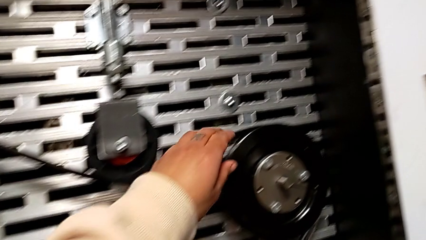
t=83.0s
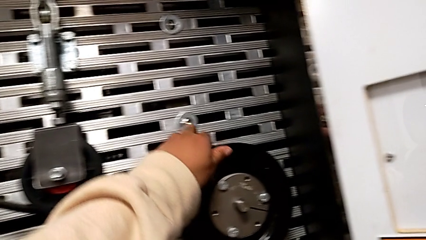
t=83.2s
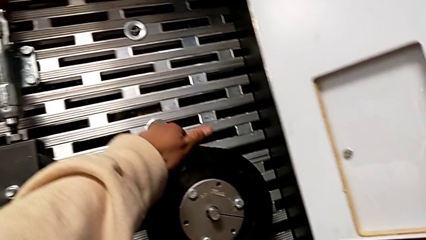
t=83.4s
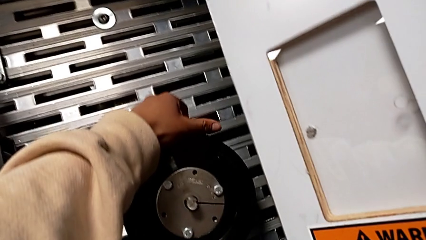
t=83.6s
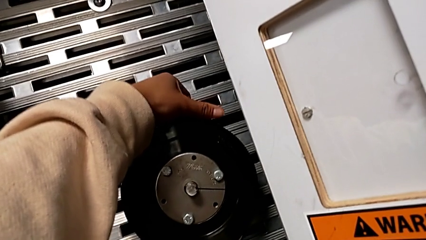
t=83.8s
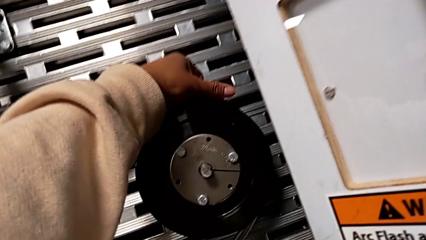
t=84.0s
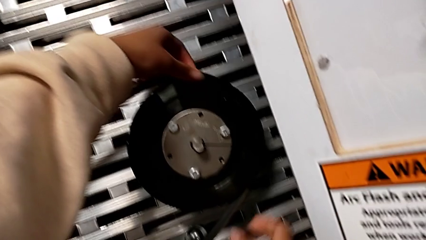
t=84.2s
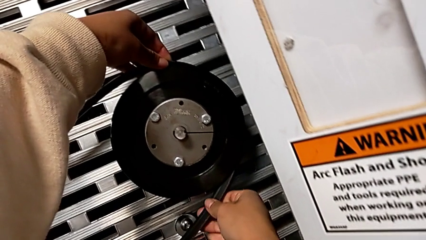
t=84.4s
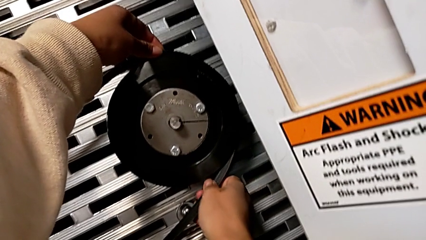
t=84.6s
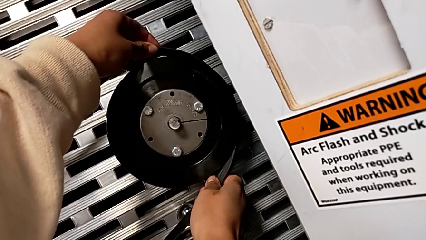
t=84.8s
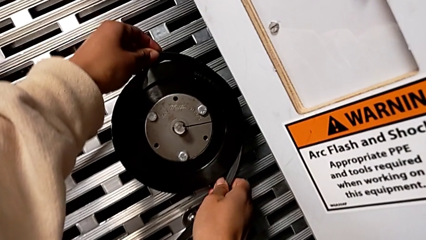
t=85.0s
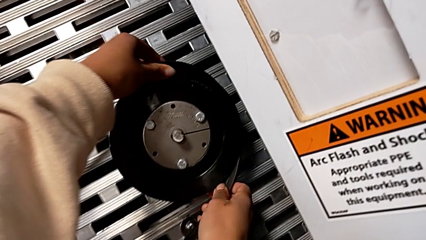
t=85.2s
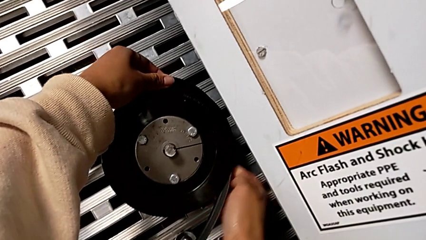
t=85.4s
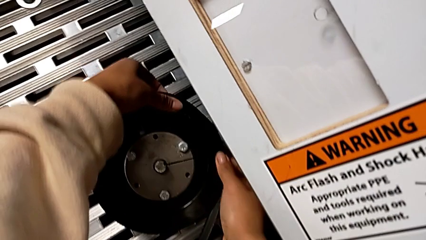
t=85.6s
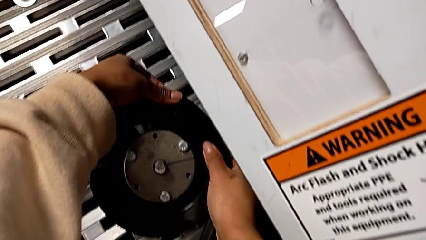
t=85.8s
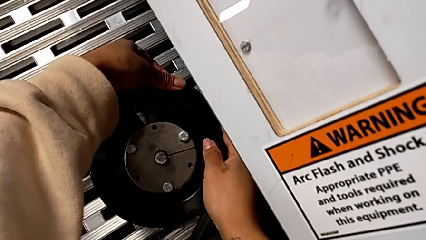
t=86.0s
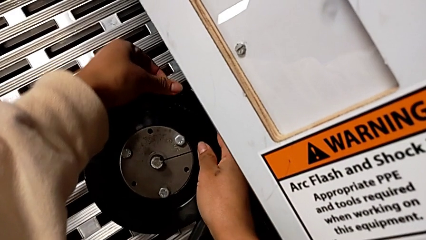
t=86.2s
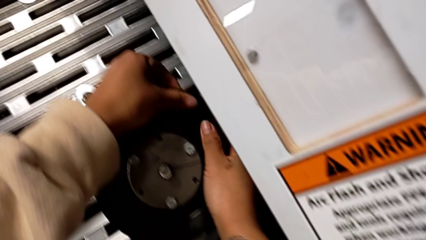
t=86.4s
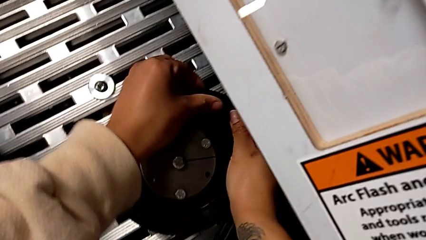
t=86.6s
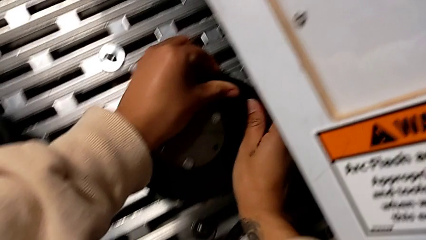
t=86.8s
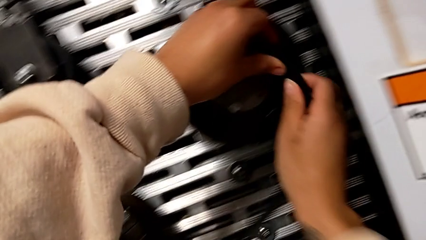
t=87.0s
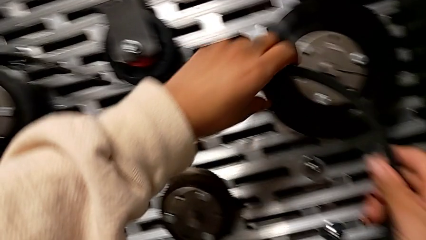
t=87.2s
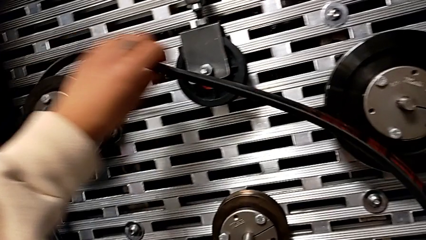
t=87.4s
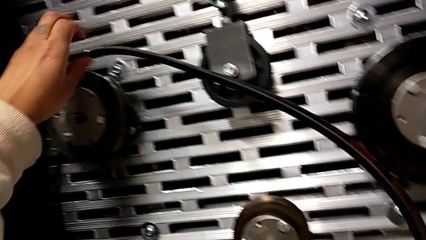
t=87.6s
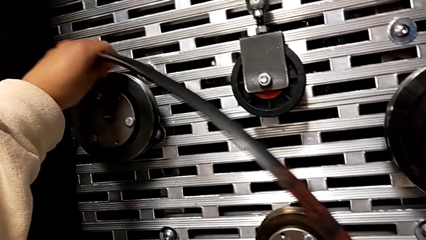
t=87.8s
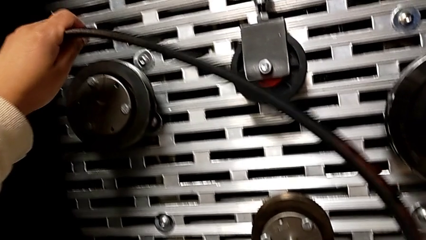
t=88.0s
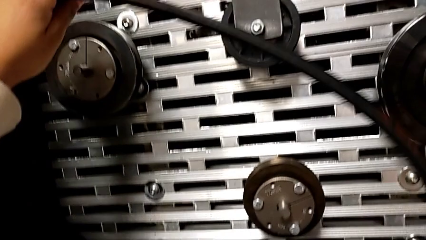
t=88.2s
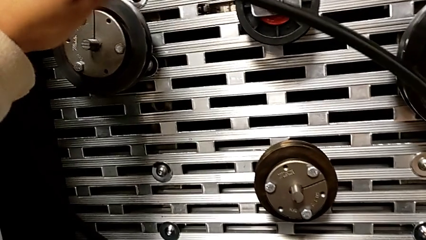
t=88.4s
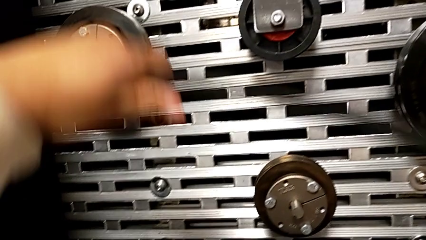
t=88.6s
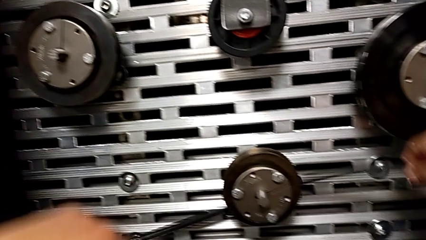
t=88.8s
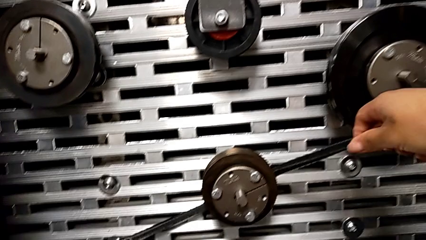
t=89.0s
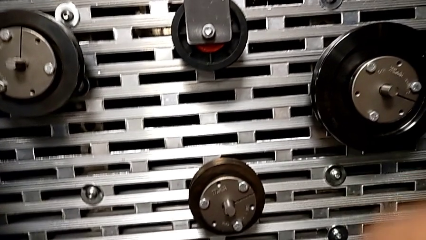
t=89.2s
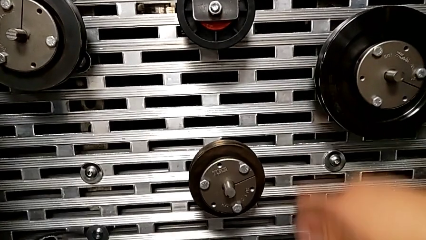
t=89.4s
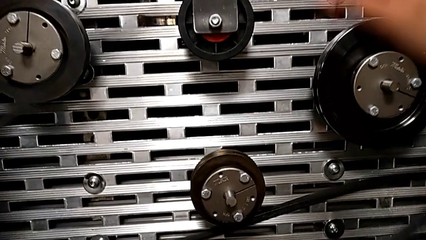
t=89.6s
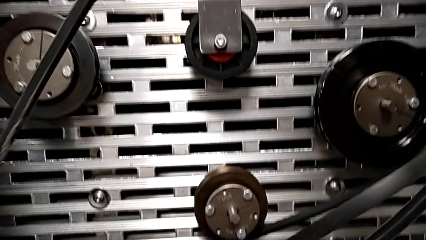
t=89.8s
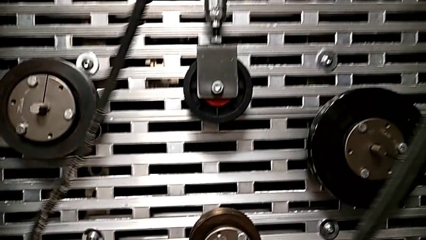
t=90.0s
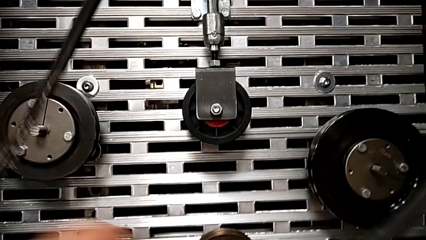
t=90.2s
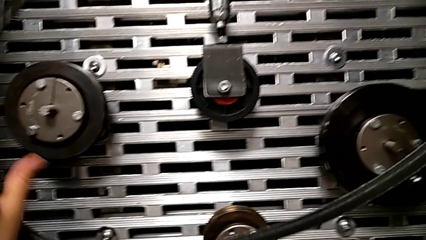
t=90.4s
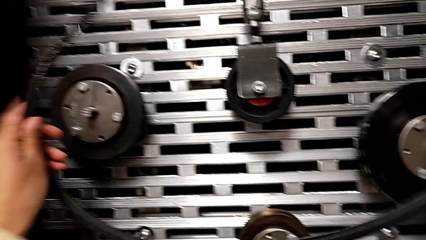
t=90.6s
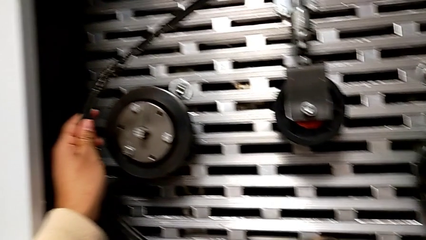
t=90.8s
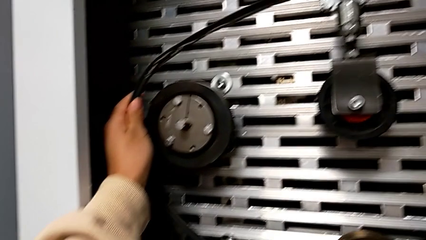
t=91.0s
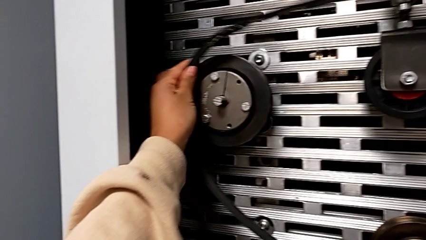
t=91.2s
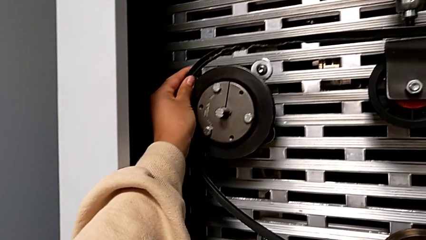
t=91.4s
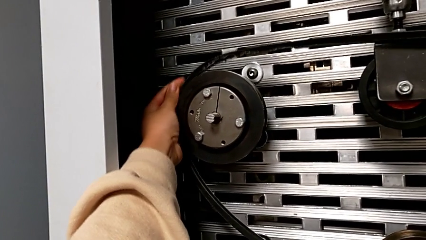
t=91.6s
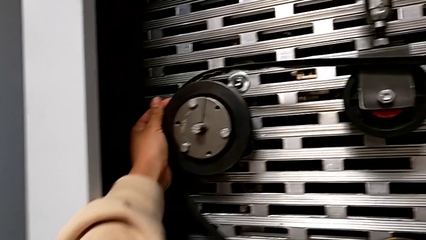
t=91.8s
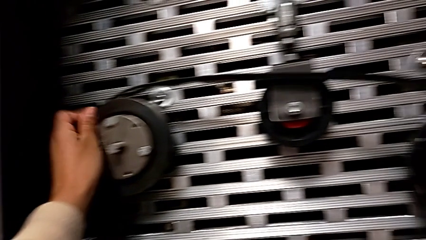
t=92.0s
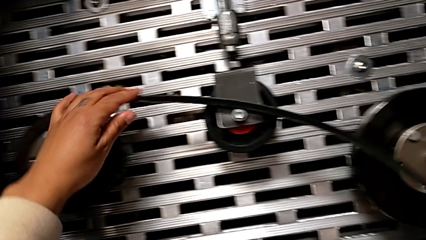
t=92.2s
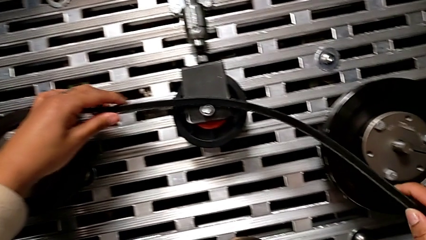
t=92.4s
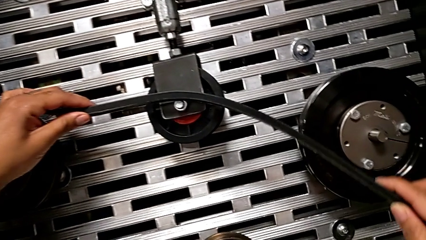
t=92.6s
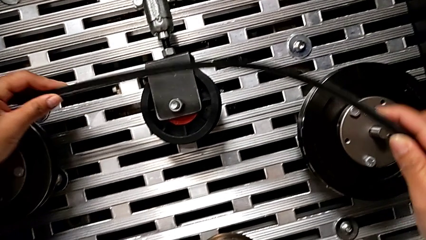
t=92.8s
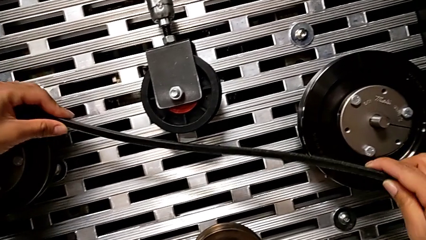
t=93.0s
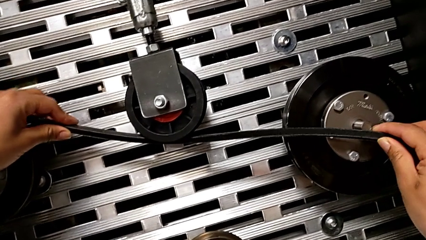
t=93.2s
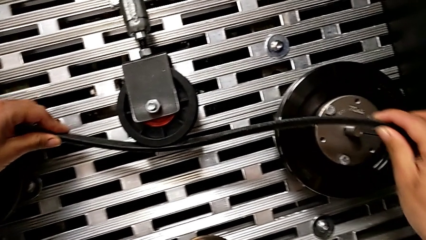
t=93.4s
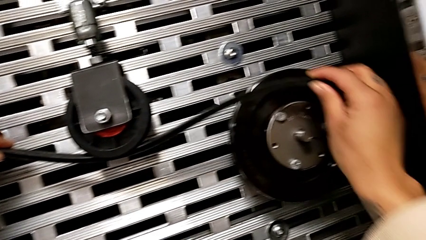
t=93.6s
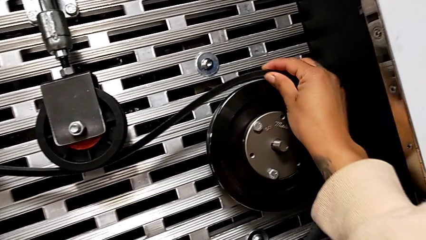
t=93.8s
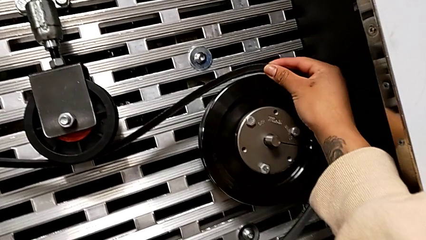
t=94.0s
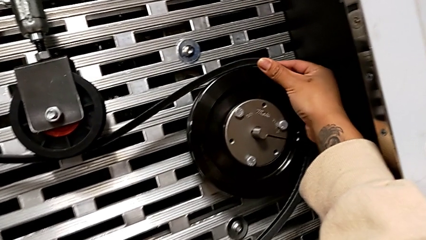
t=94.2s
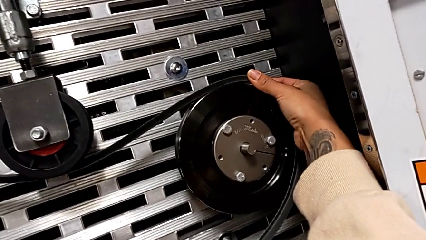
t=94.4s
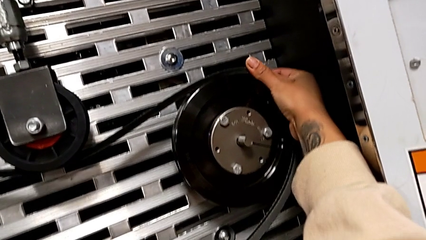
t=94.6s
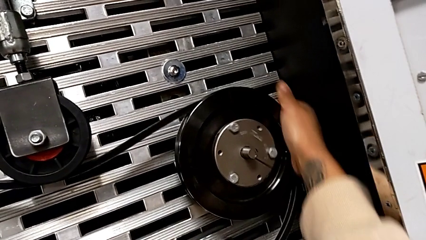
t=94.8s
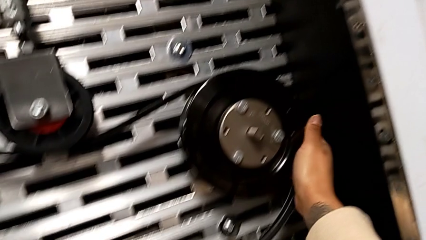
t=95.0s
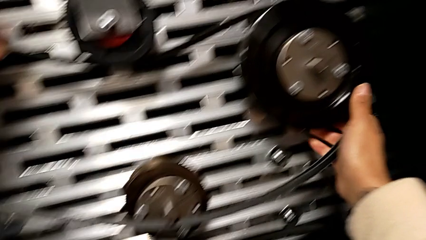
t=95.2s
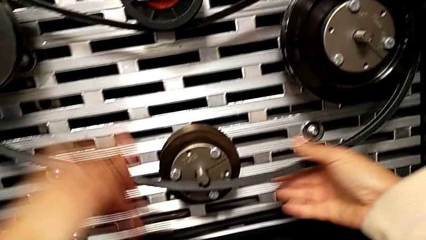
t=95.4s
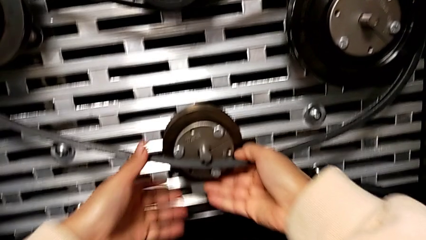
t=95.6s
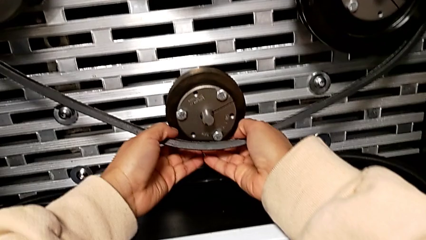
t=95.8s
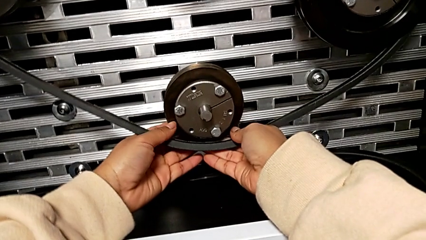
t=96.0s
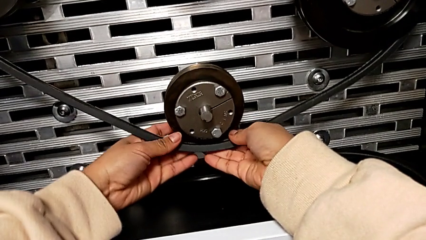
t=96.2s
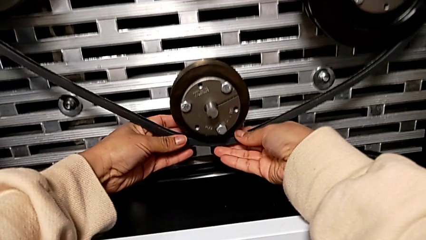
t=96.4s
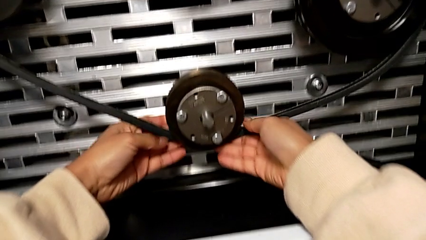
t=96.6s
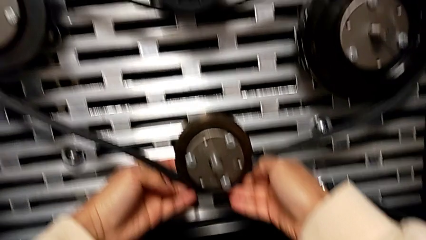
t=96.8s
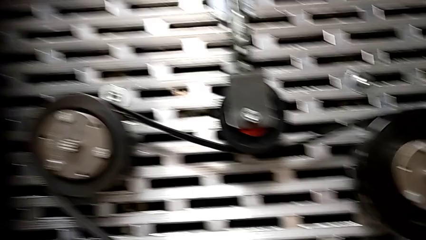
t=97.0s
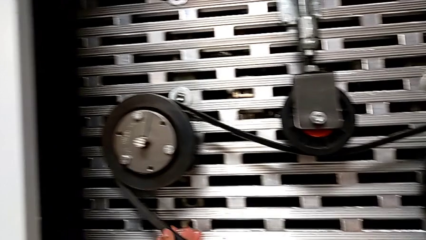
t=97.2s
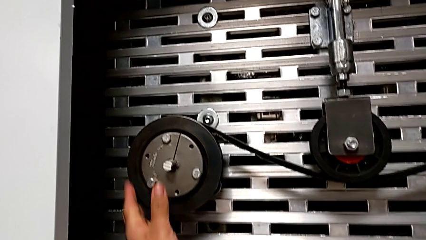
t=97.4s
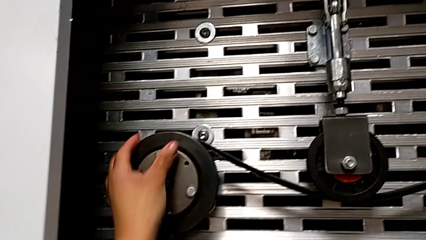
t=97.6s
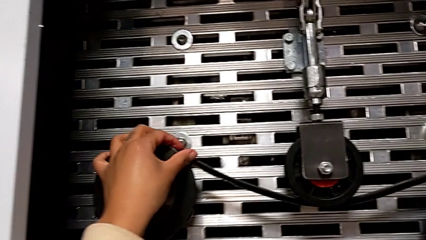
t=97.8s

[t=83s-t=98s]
The camera wearer exchanges the new belt for the old one. They withdraw the belt, place the new belt with the left hand, grab the old belt with the right hand and assemble the belt.

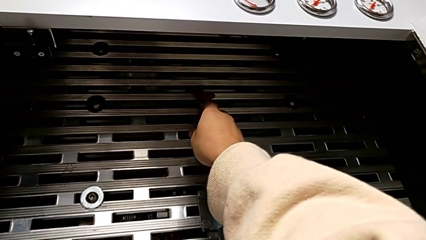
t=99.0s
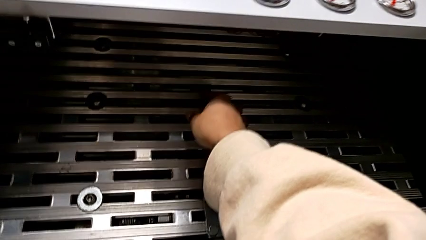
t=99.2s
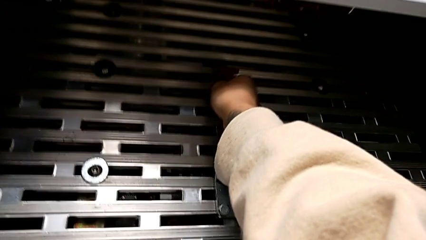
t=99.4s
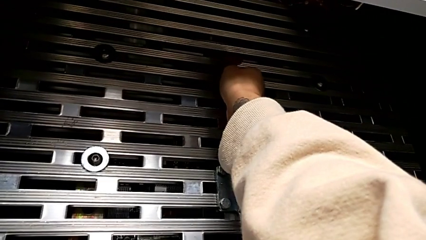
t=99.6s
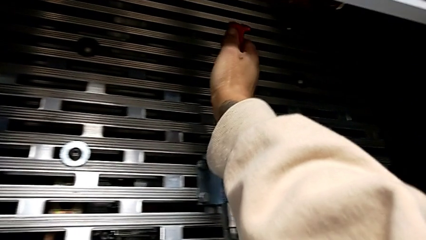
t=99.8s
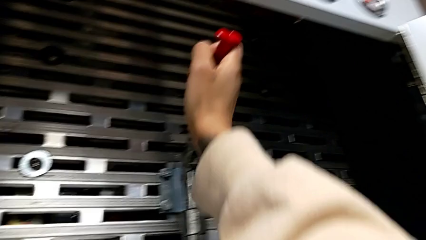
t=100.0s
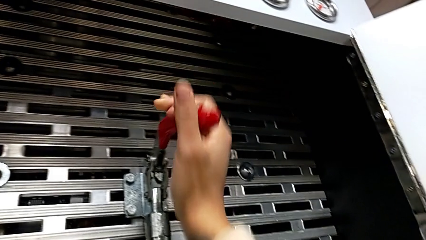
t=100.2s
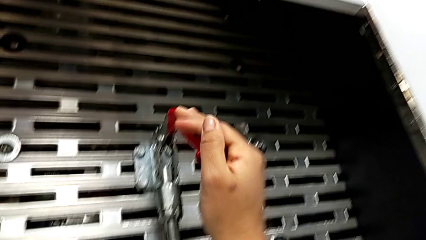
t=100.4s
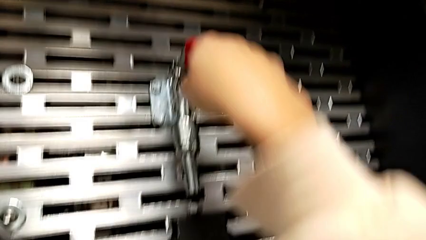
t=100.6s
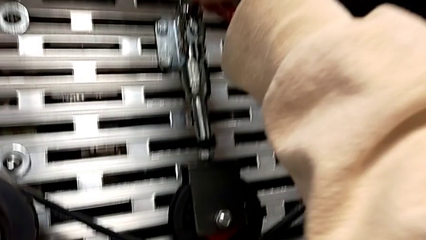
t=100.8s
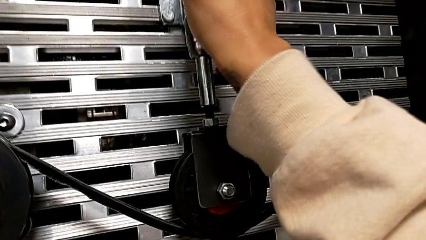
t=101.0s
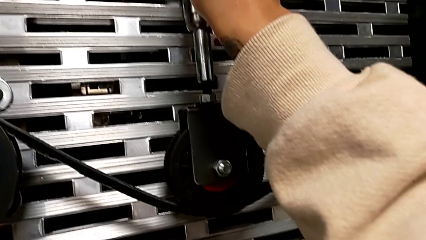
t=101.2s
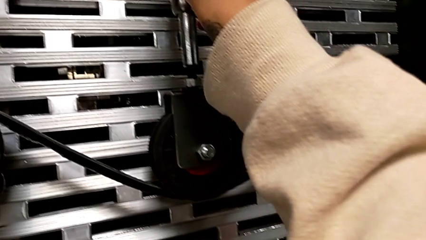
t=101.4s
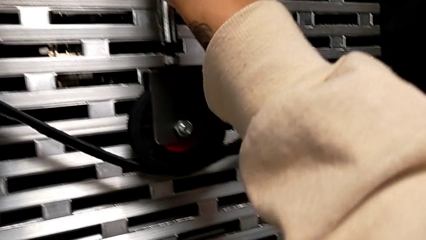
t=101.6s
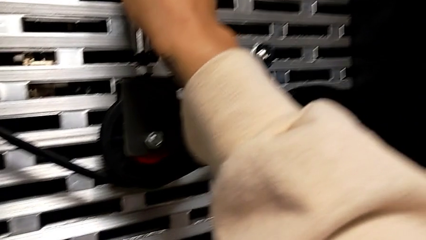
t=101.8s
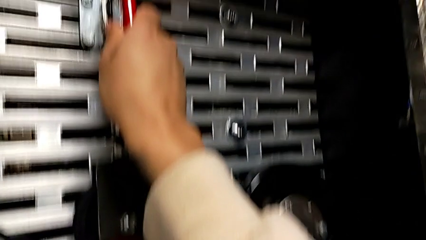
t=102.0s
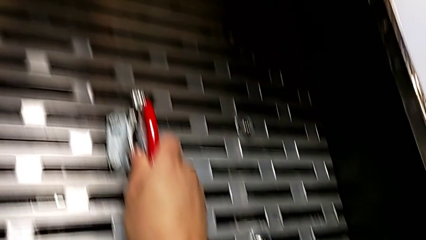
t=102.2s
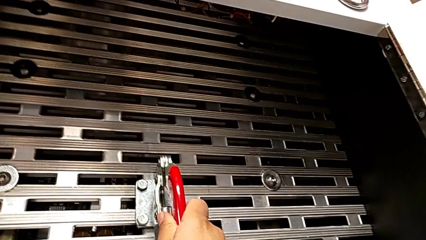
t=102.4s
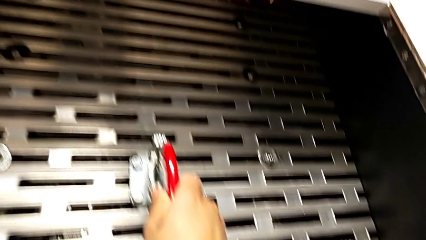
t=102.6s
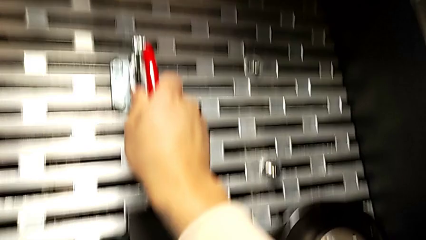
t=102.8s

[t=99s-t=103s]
The camera wearer tightens the belt. They push the lever.
